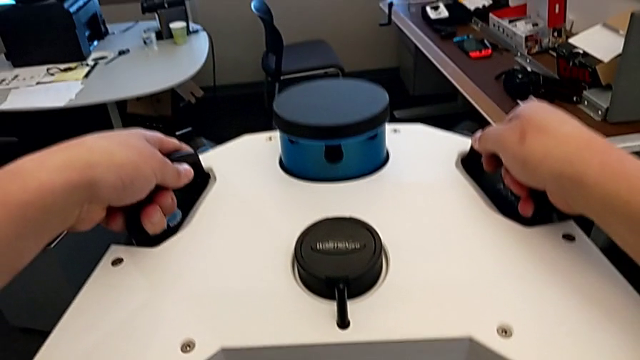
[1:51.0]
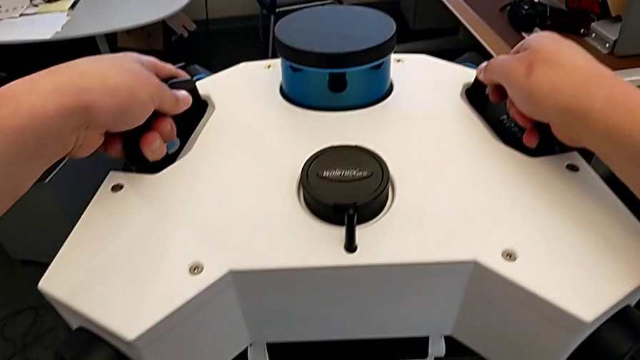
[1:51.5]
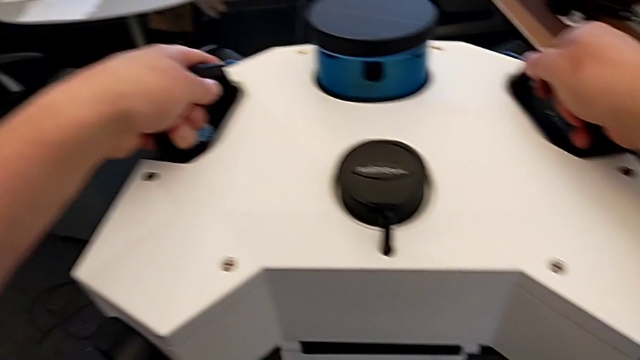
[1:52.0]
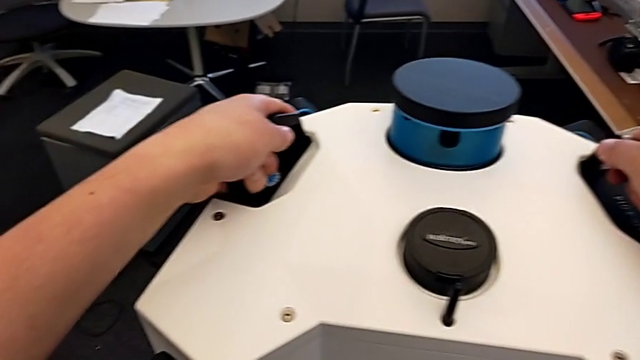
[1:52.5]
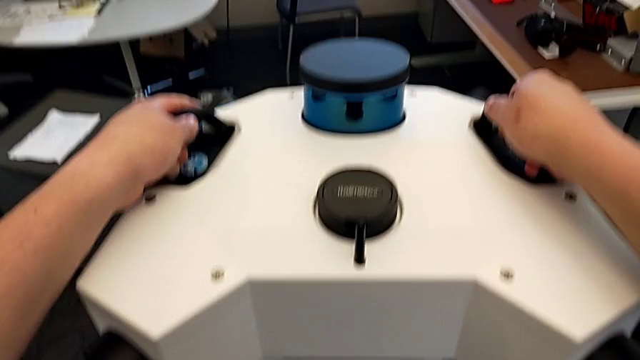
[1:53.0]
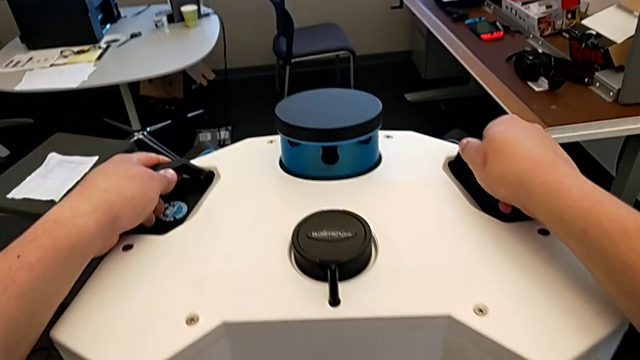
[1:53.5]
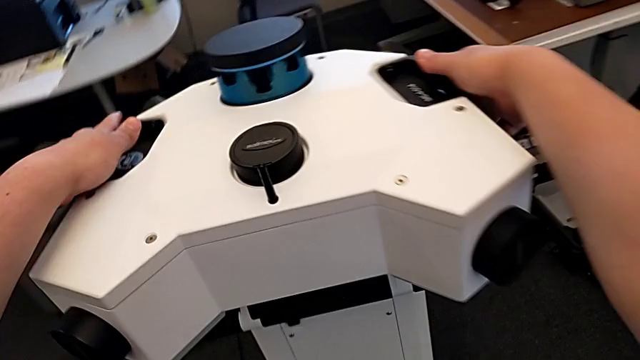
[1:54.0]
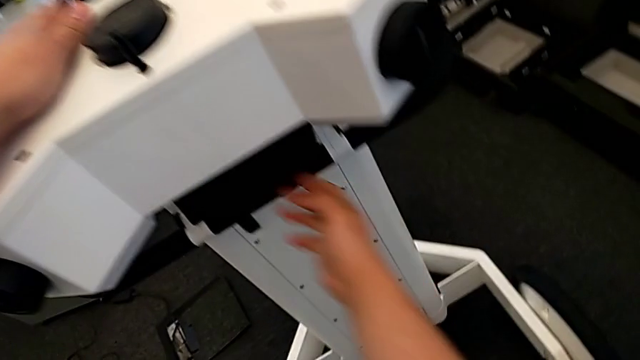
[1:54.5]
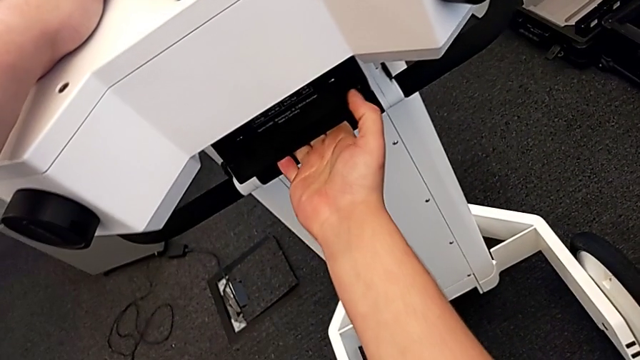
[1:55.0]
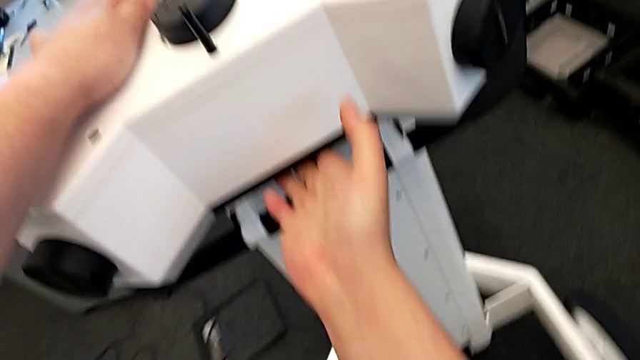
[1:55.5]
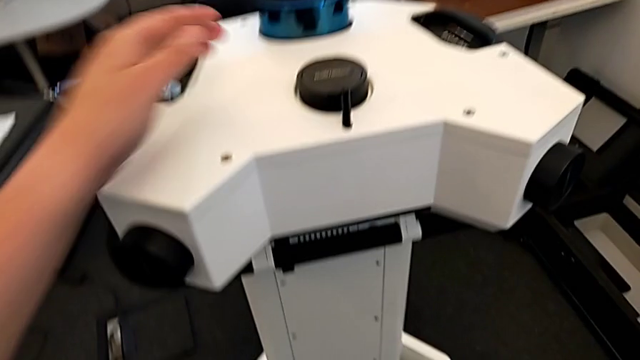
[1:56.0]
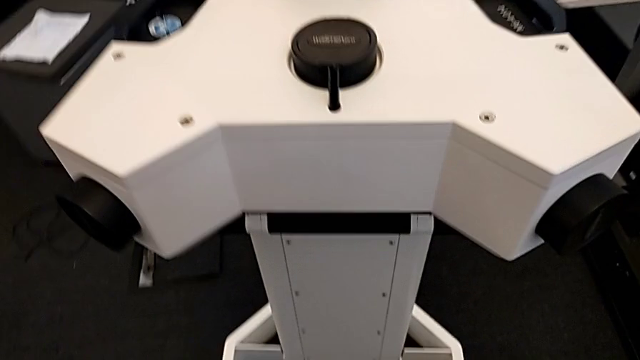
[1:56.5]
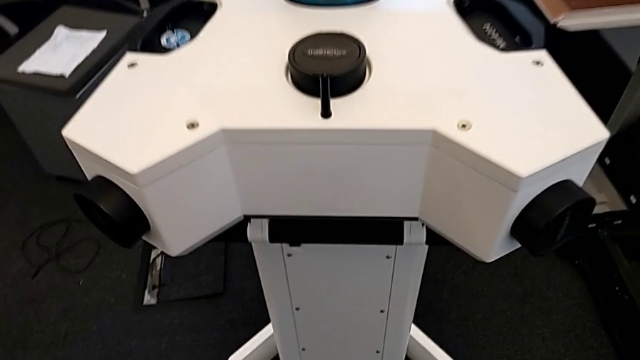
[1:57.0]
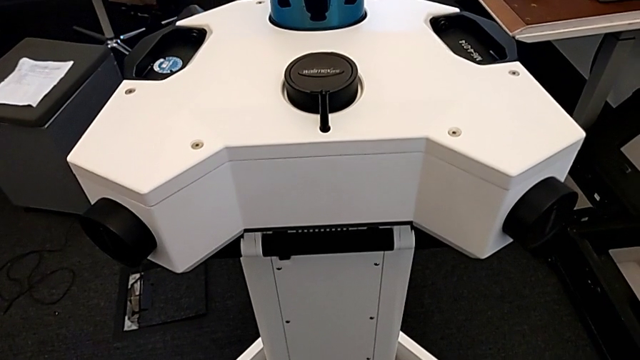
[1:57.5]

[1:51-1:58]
The camera wearer is assembling the head onto the neck. They assemble the M6 head and lock the front wheel lock.

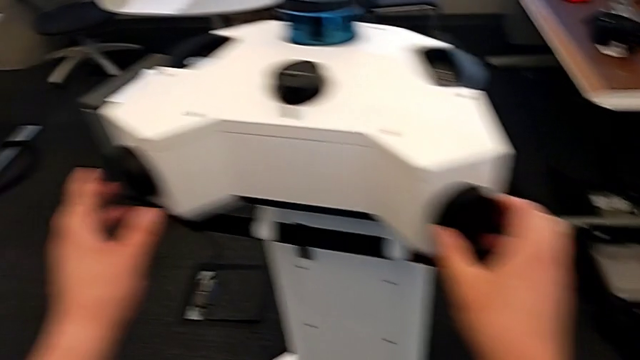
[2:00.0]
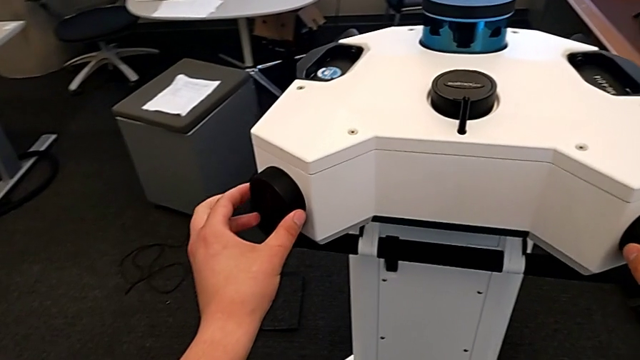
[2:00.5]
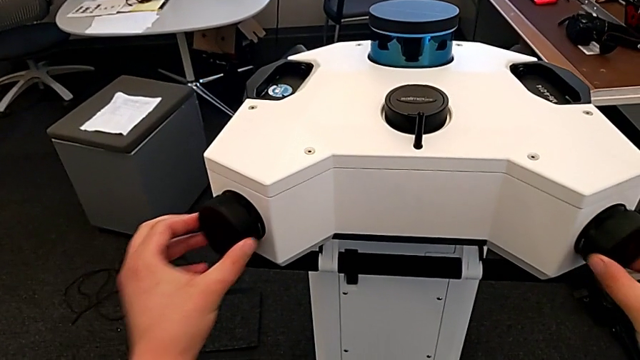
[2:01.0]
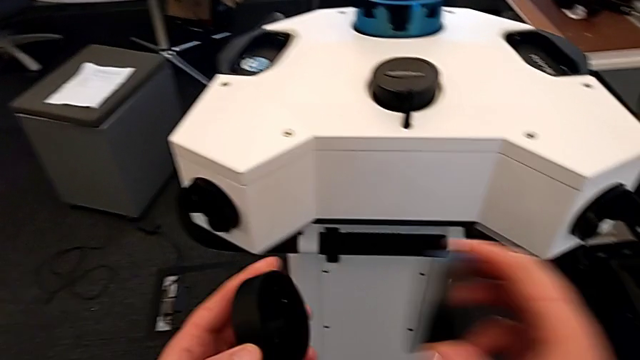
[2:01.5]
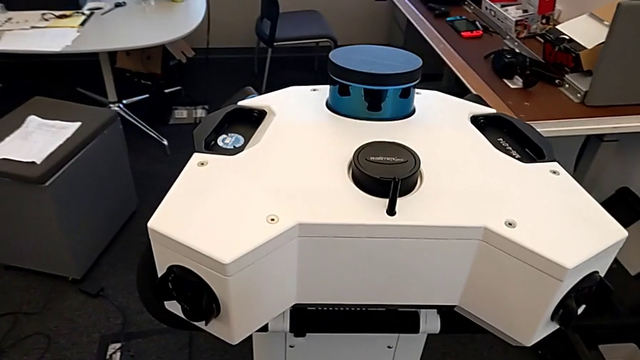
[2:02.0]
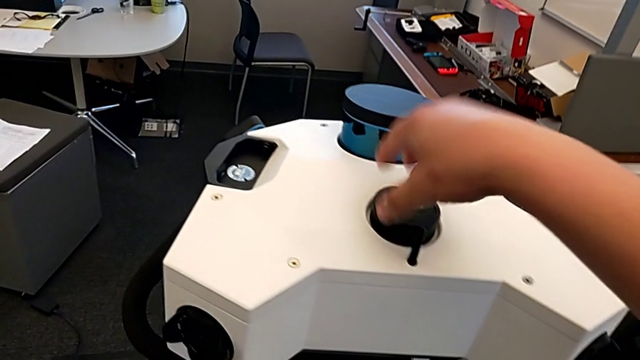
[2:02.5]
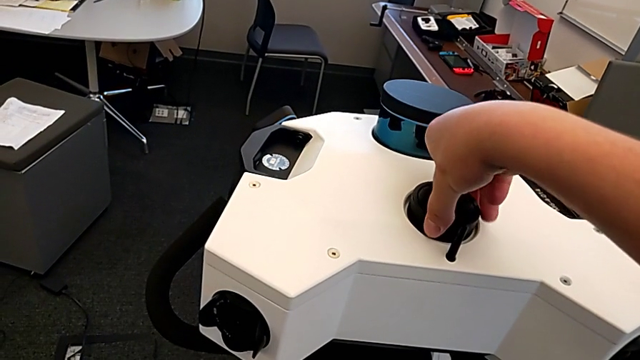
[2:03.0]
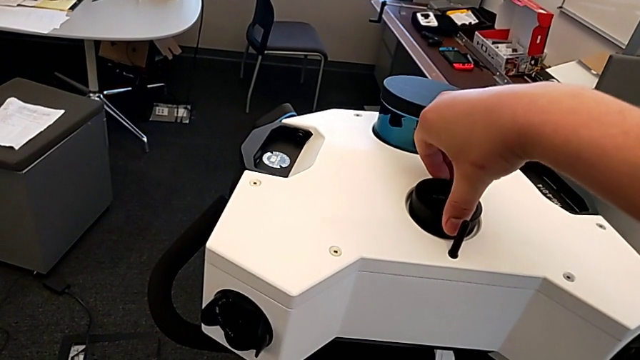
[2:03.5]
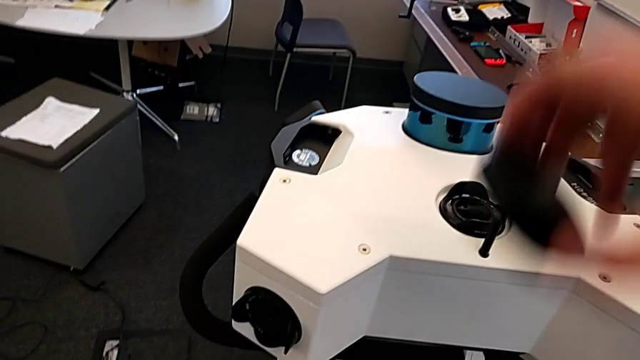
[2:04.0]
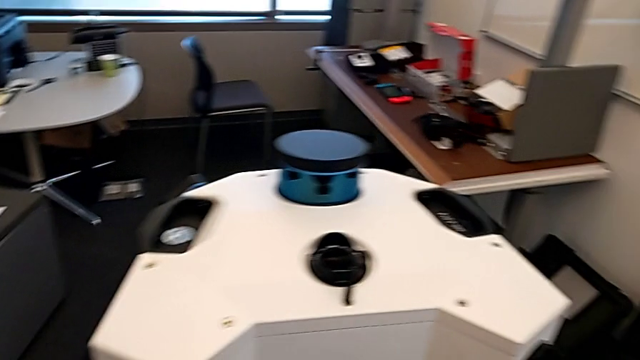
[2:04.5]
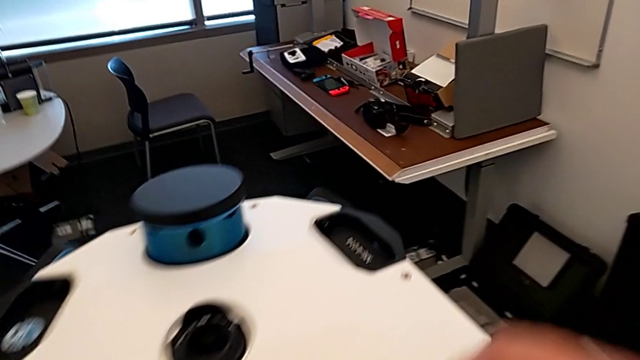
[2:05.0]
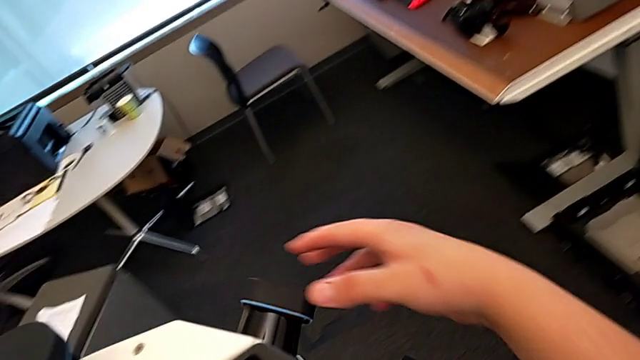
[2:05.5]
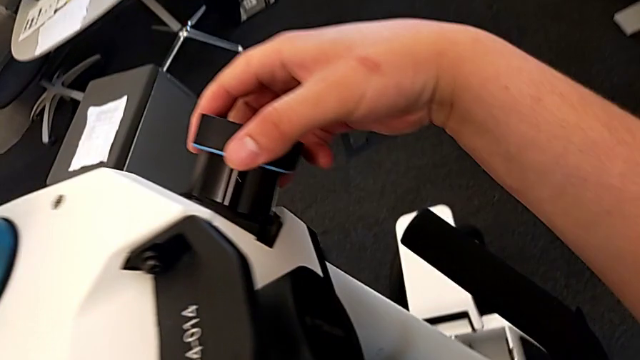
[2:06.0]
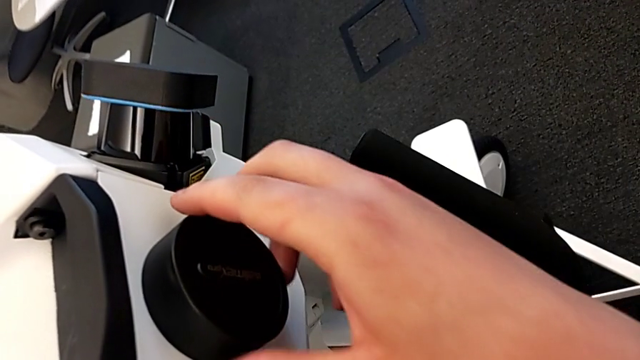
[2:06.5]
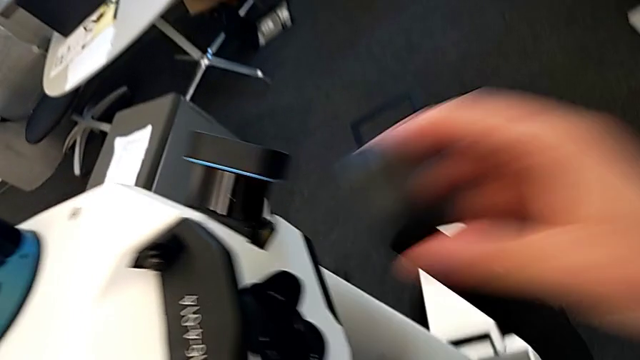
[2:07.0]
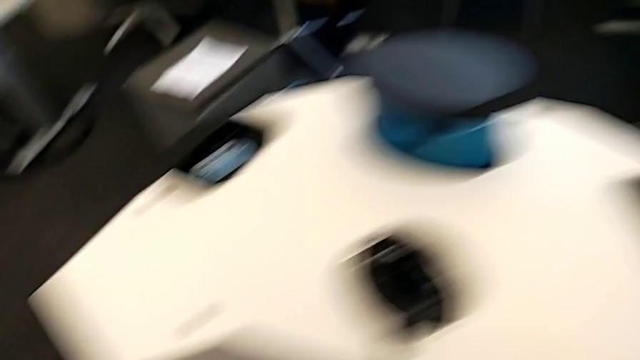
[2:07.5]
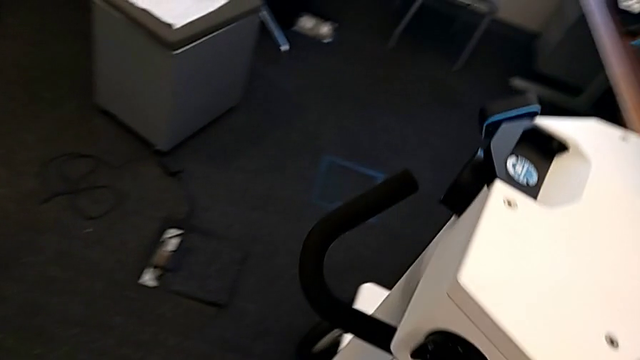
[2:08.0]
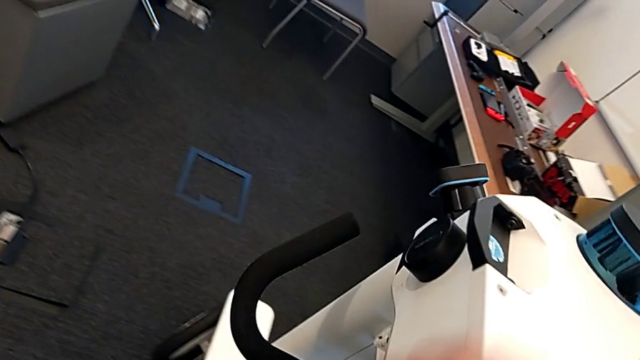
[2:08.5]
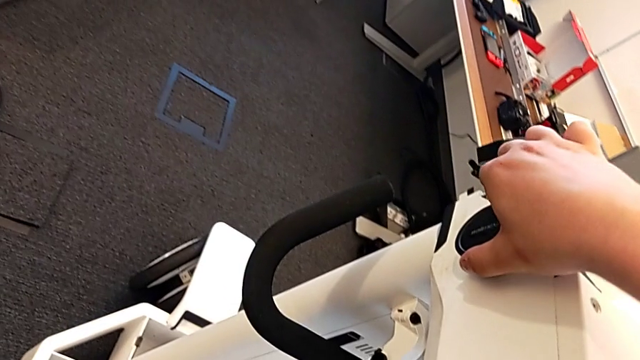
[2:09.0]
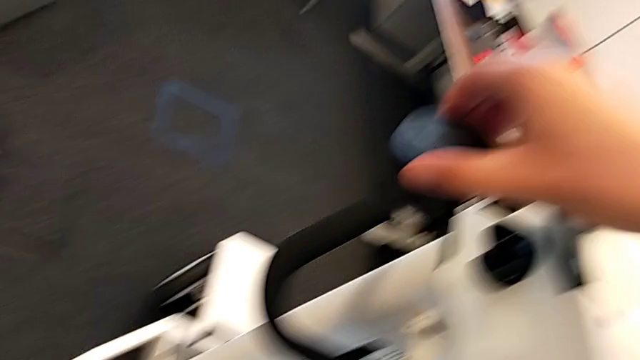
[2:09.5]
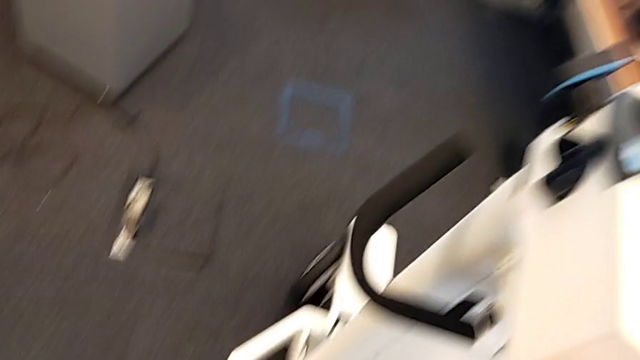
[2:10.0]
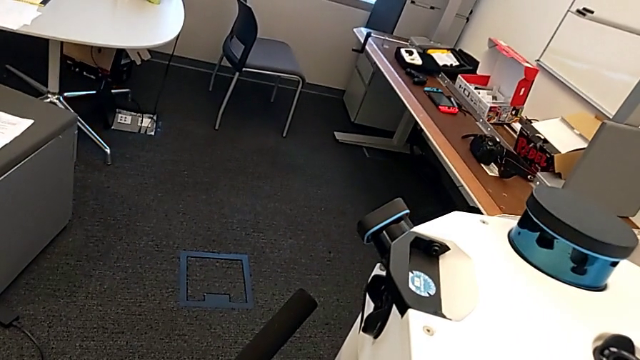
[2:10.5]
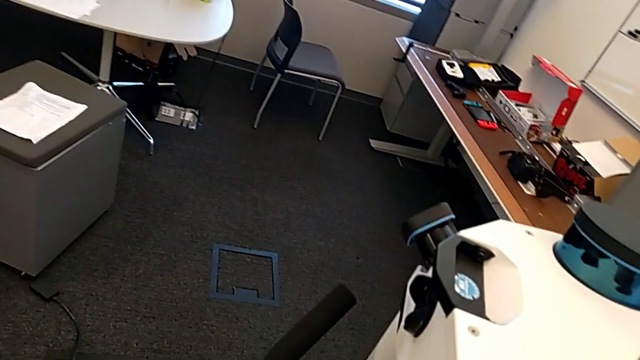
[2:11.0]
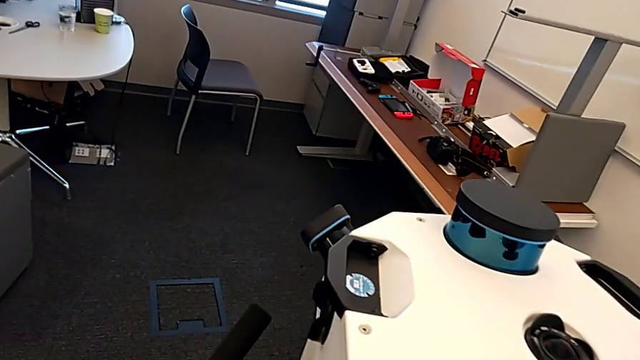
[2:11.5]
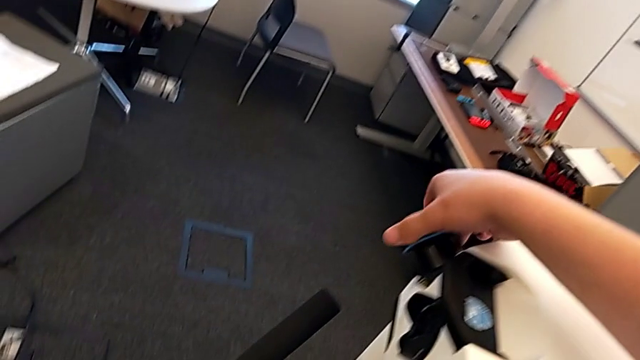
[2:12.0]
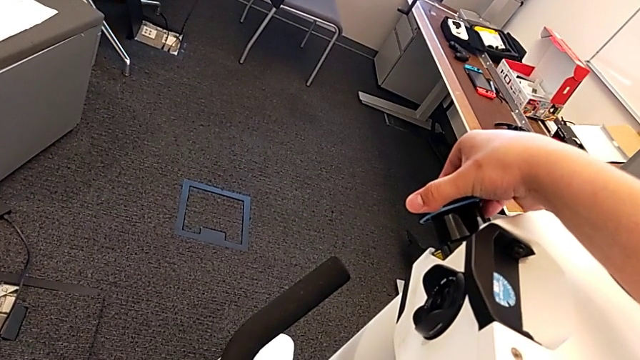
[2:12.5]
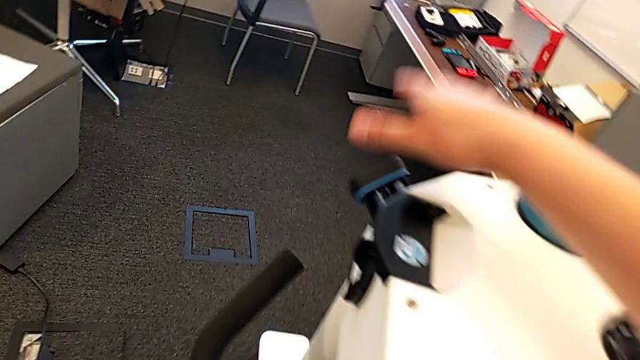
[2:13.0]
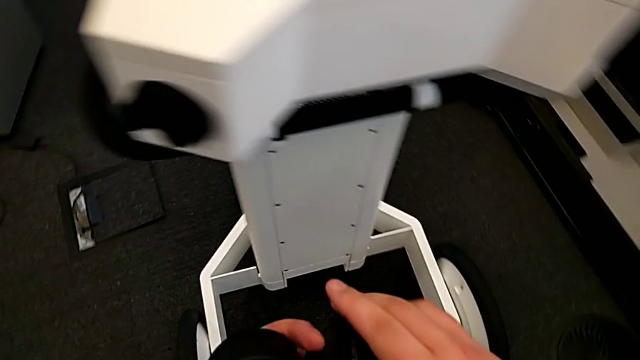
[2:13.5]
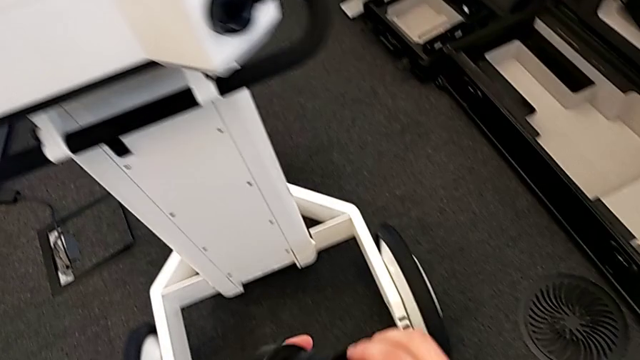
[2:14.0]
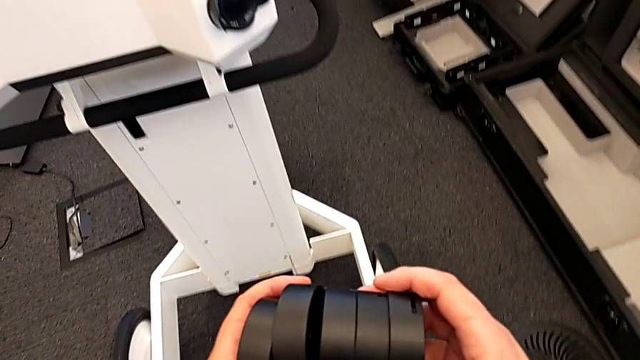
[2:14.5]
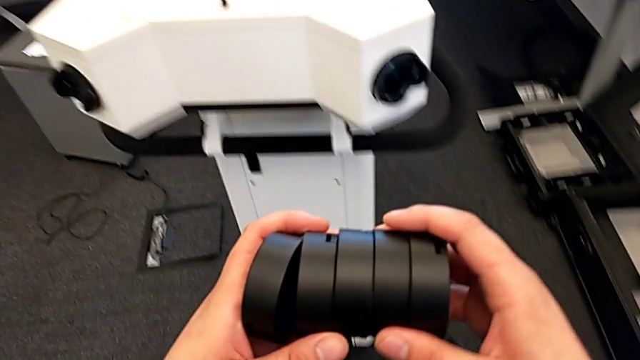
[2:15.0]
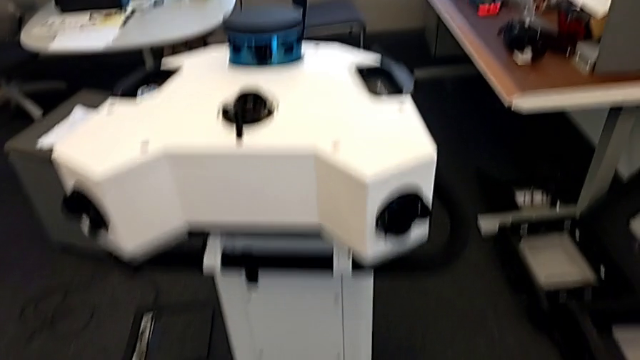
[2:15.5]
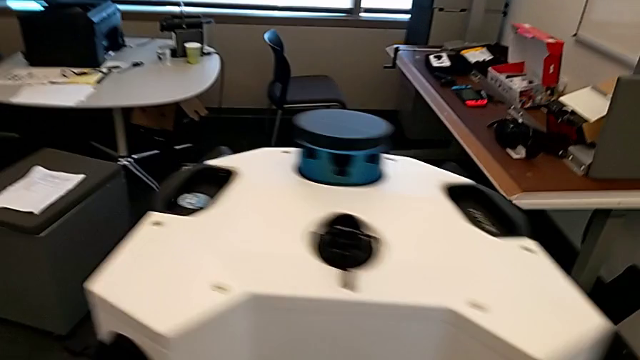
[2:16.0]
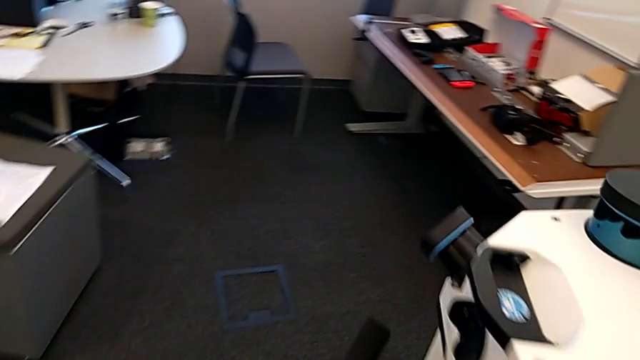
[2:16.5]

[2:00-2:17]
The camera wearer is removing the camera caps. They withdraw the middle lens twice, withdraw the right lens and withdraw the left lens.
